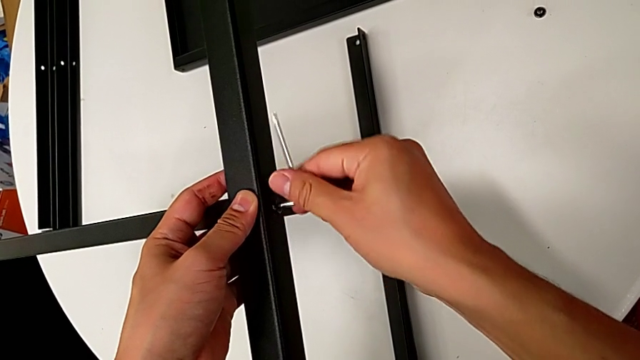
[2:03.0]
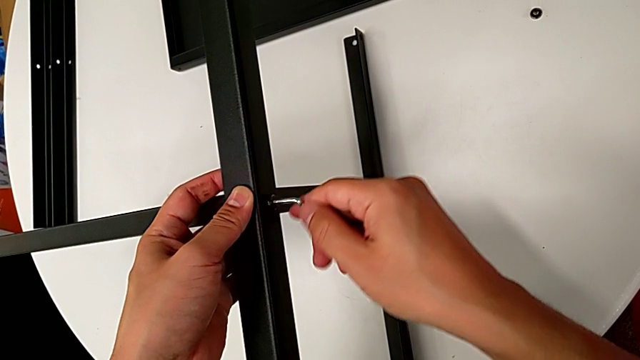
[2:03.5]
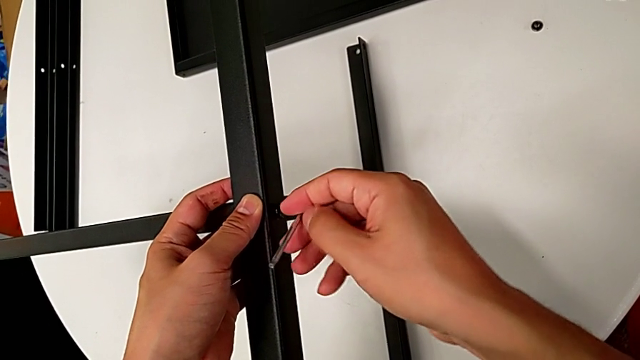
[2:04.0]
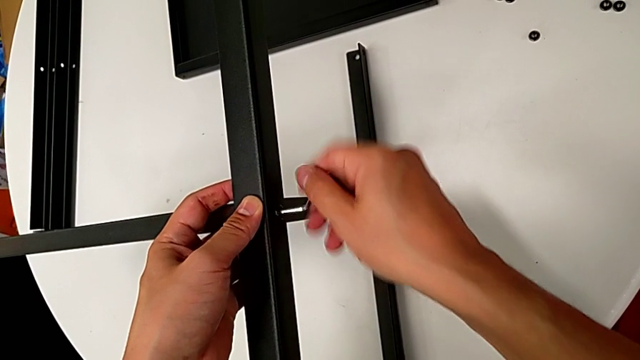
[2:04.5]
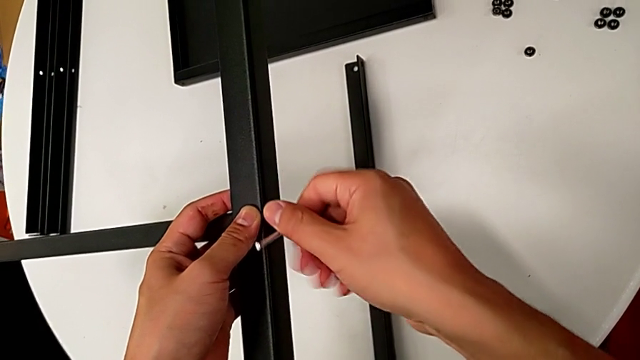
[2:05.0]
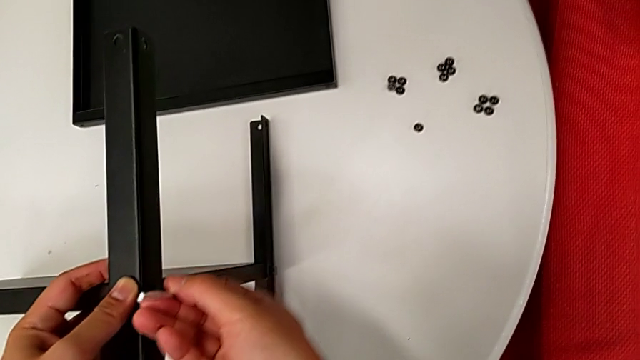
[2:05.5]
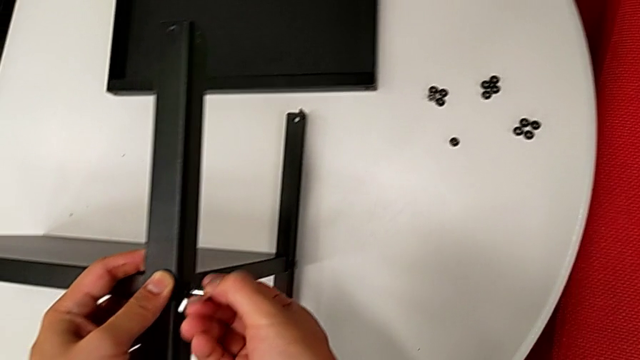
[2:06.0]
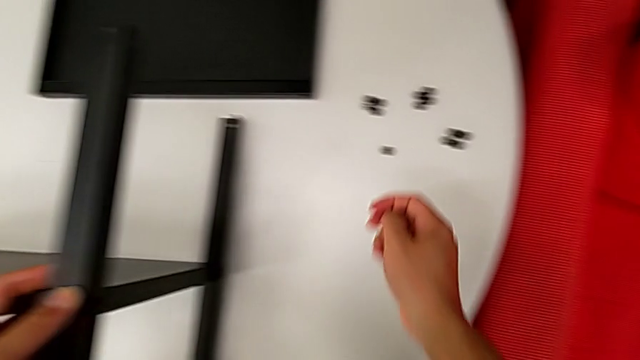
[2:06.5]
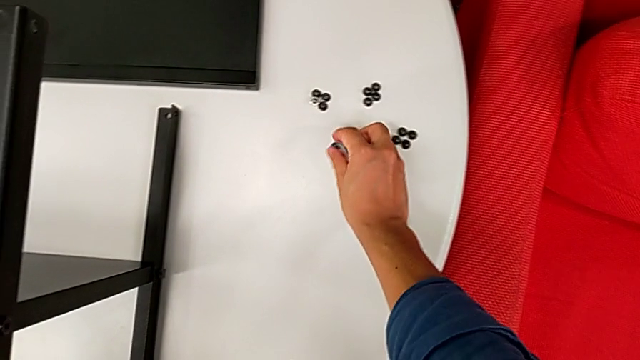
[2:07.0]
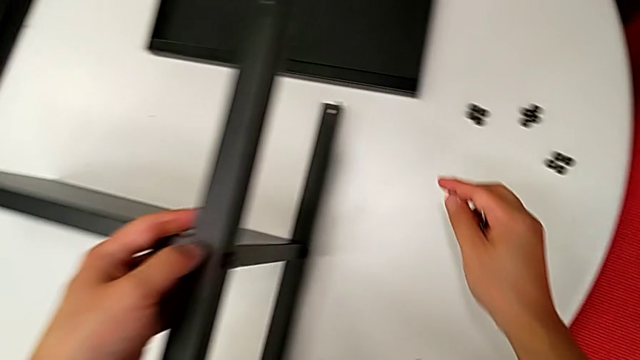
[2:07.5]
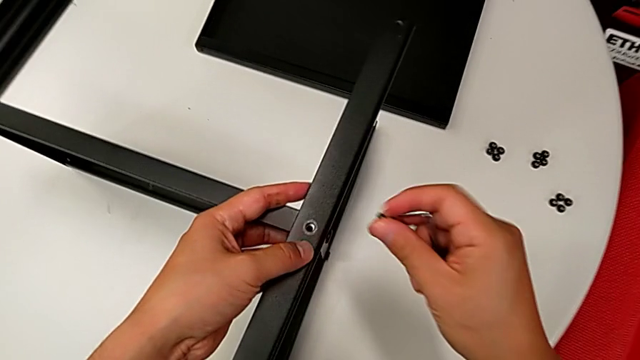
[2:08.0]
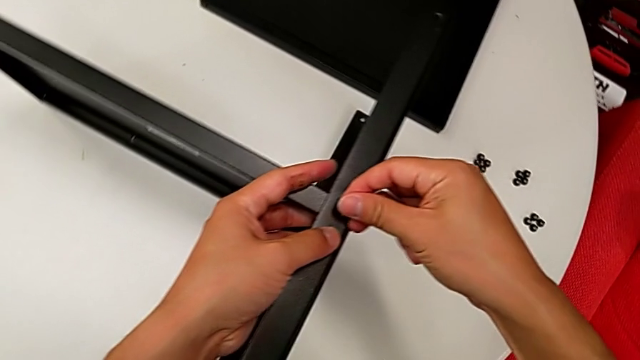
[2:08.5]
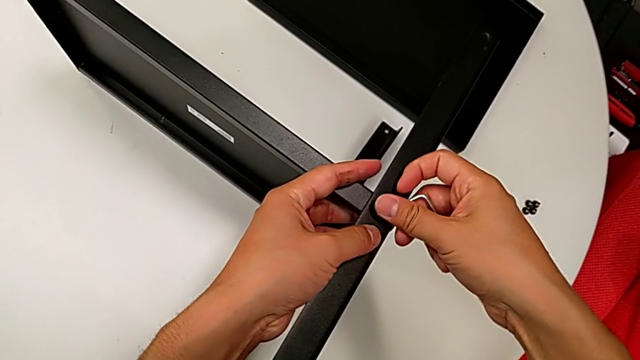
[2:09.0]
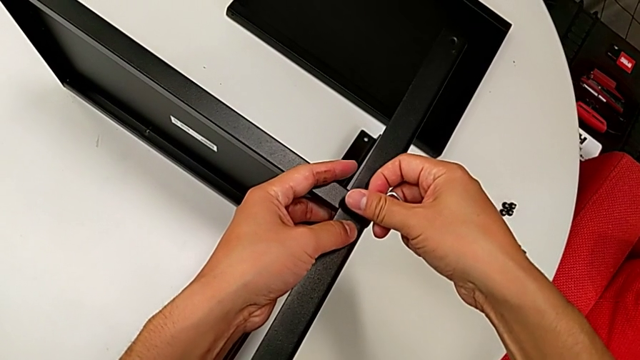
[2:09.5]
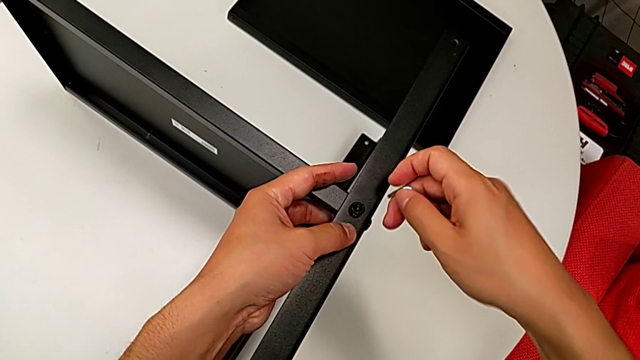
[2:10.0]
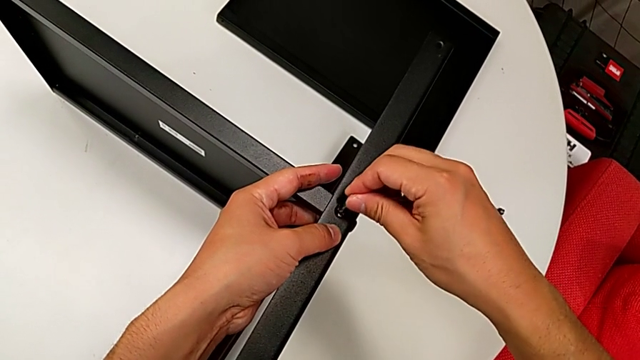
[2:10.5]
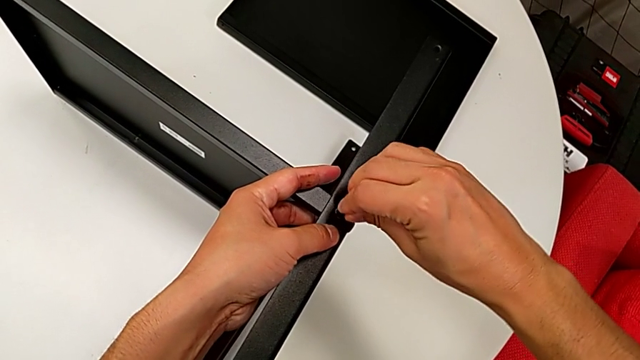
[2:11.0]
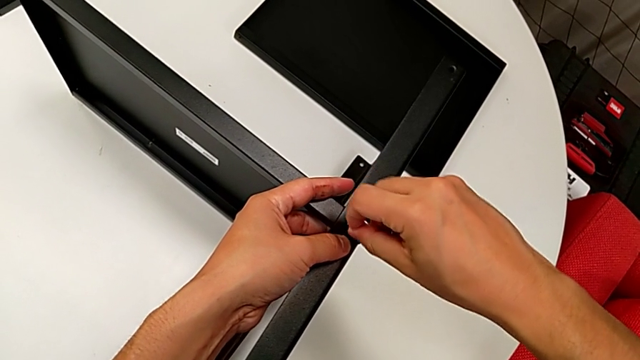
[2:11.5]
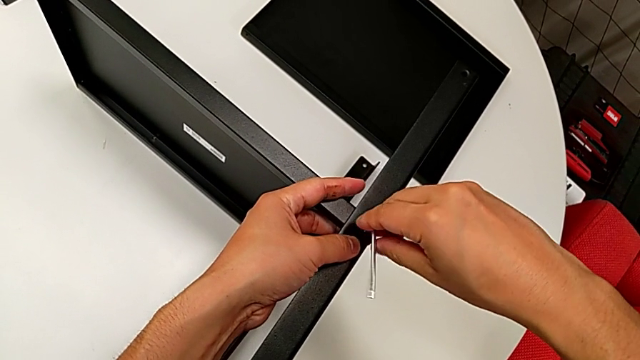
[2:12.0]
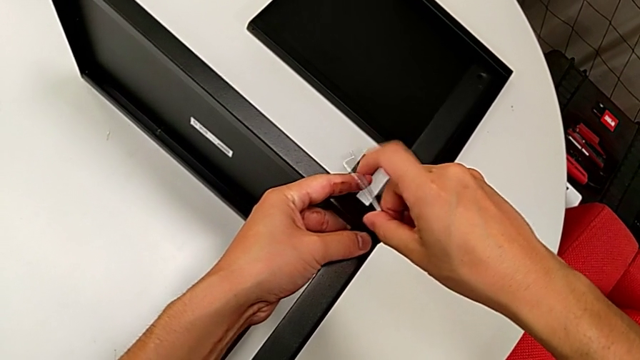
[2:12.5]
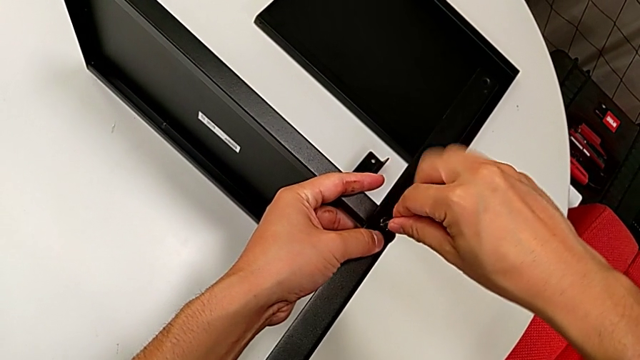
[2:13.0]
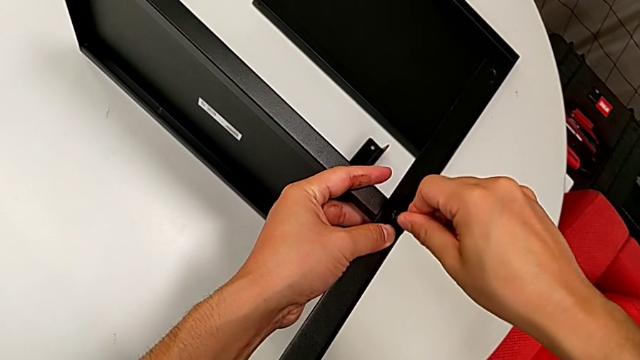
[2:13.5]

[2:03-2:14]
The camera wearer is assembling the first leg on the bottom tray. They rotate the Allen wrench, withdraw it, grab the hex socket head, lift it, insert it and screw it.

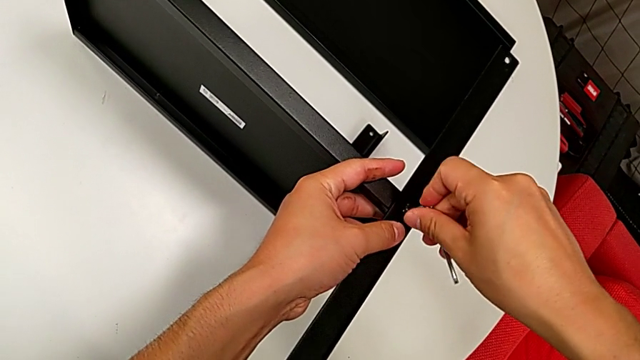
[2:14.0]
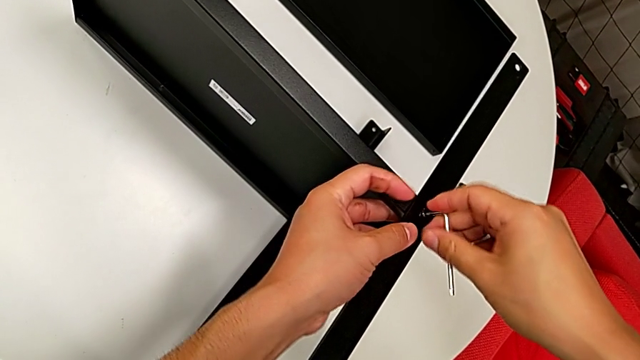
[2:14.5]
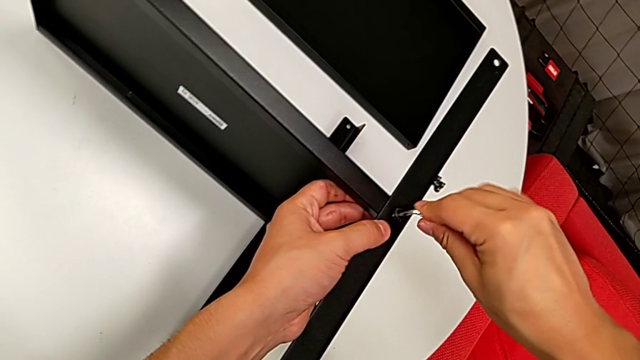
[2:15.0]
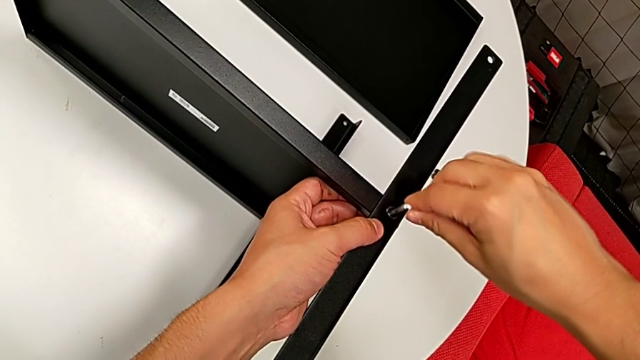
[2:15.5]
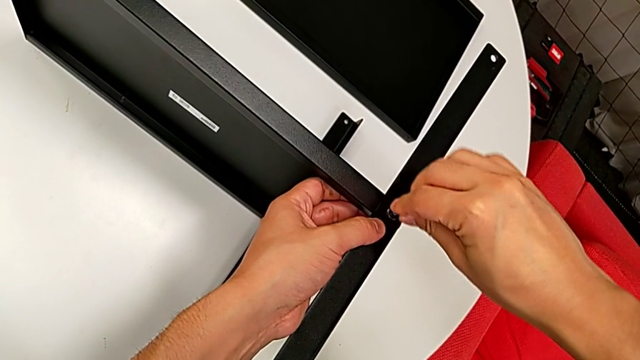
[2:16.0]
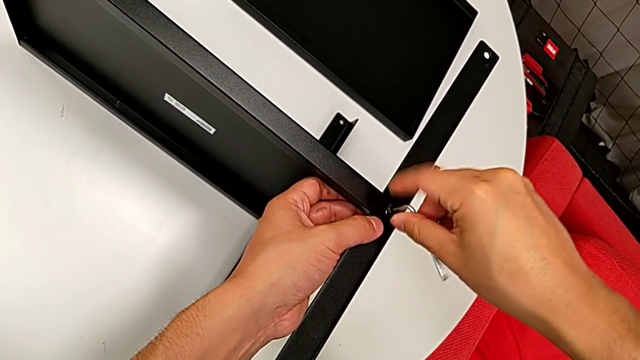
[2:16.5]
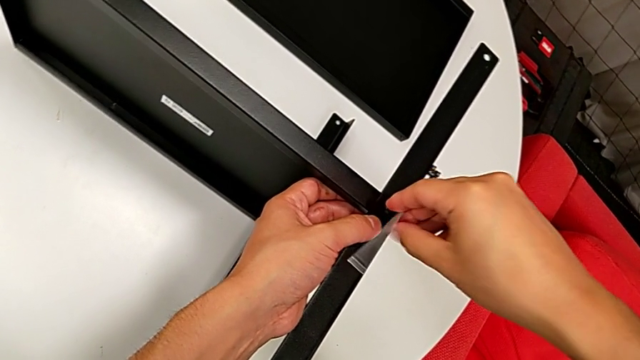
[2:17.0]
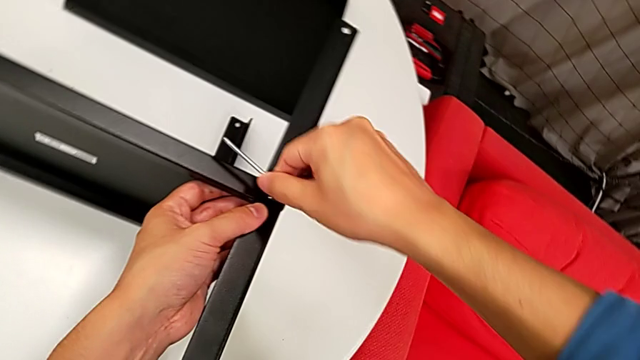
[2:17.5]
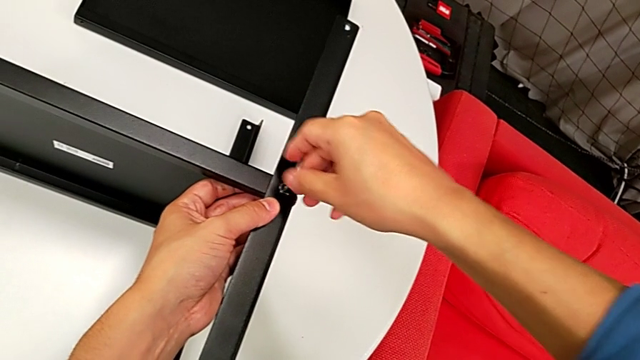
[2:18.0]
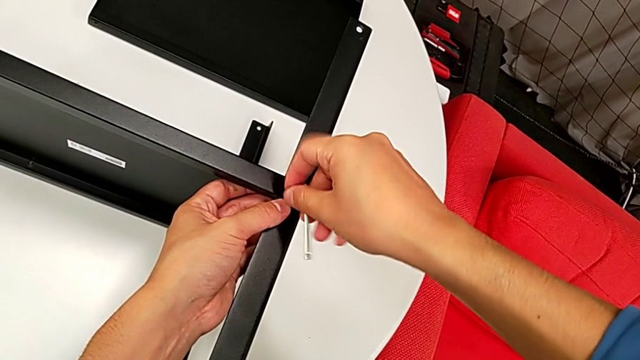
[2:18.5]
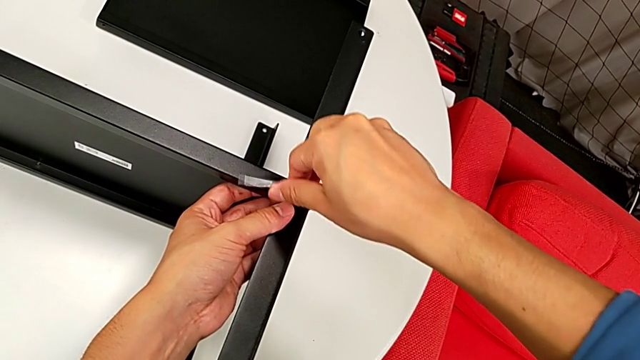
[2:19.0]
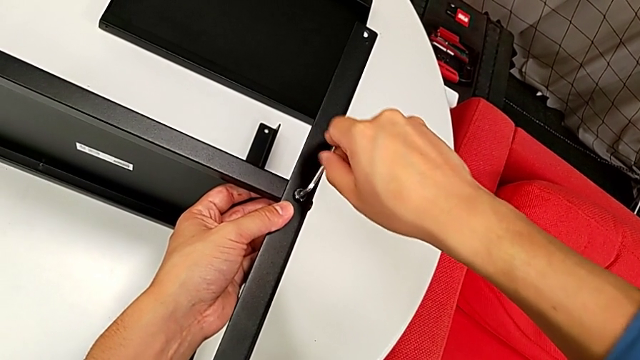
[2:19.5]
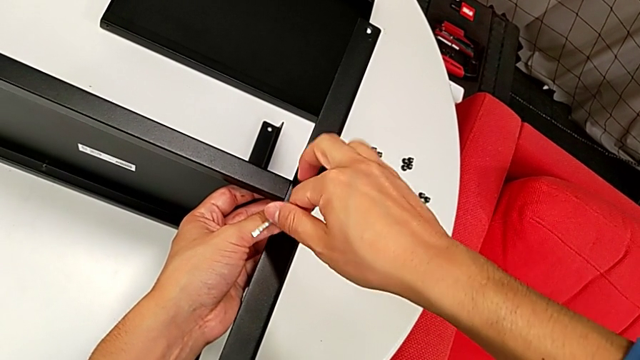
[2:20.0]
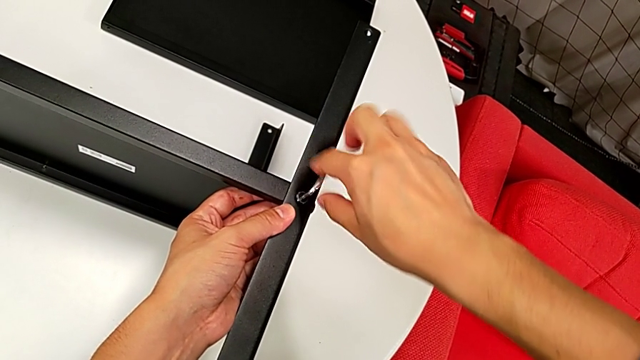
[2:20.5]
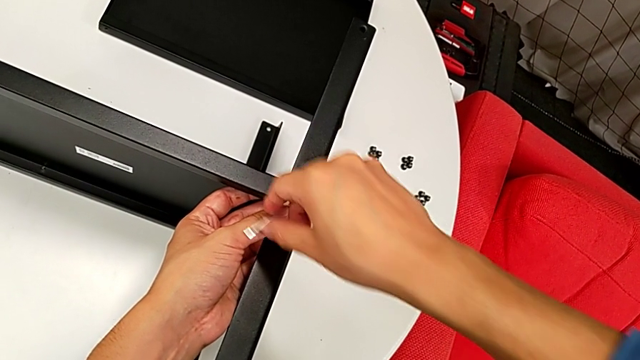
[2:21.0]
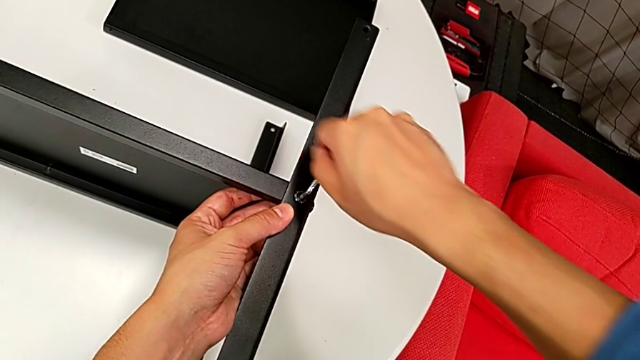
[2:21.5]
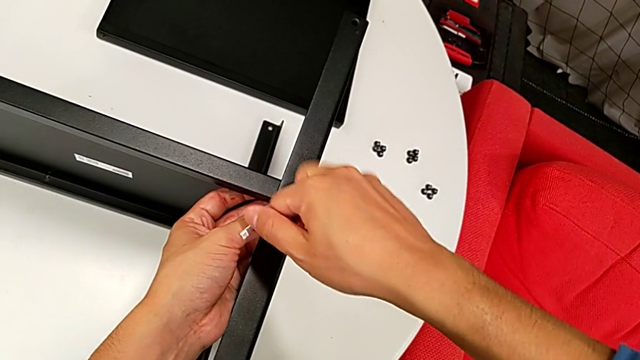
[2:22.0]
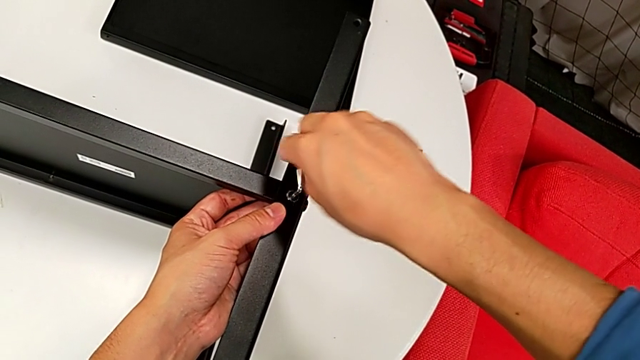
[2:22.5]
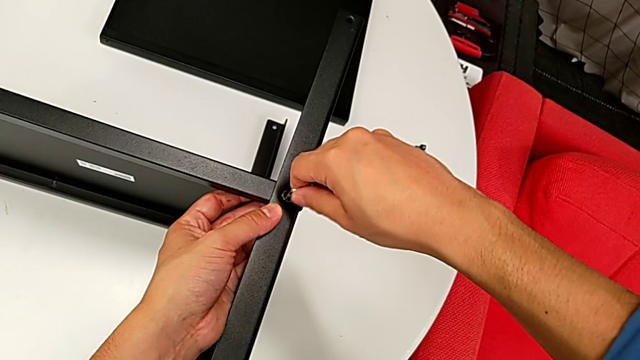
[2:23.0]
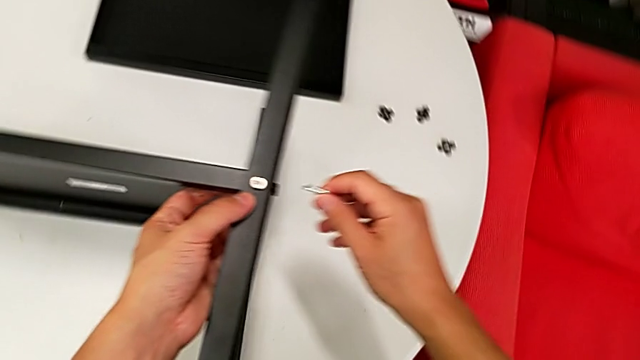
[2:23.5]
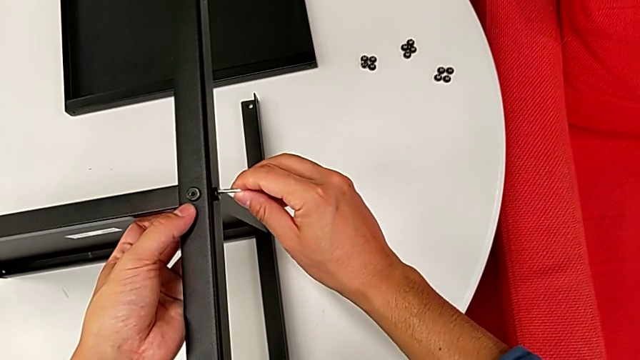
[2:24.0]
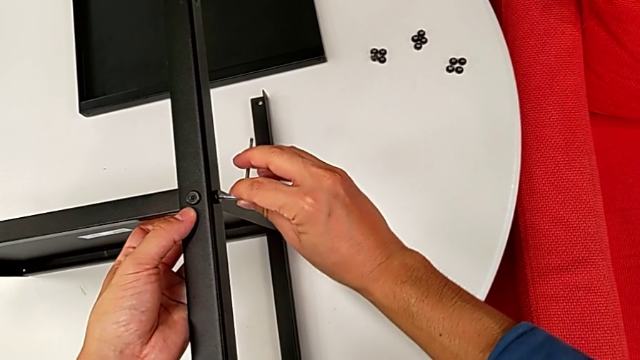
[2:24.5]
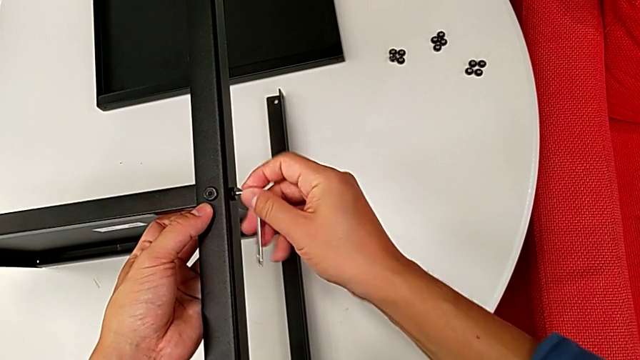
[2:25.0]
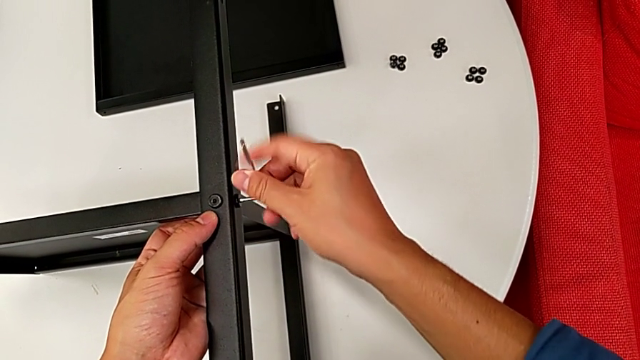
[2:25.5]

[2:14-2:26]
The camera wearer is assembling the first leg on the bottom tray. They rotate the Allen wrench three times, withdraw it, insert it and screw the hex socket head.
